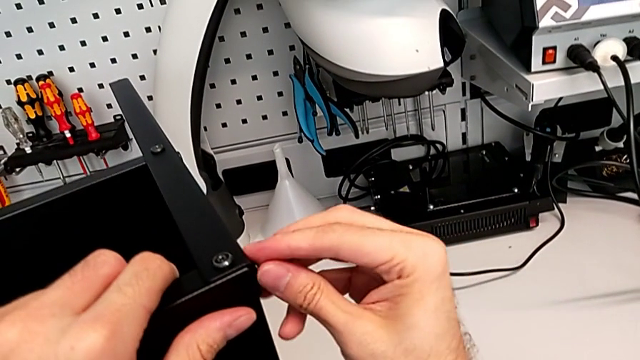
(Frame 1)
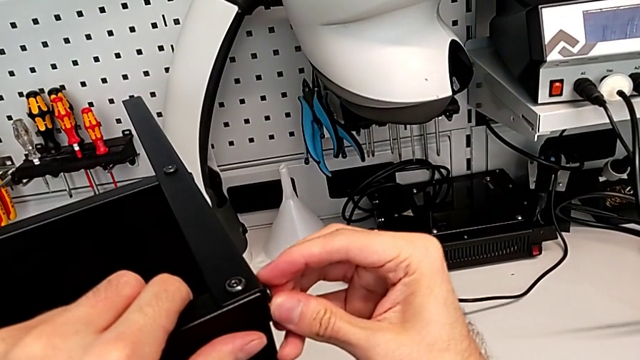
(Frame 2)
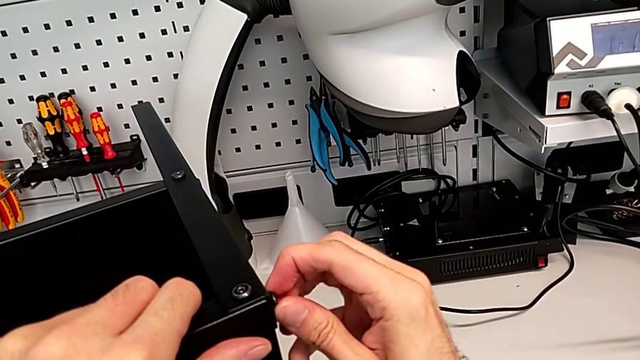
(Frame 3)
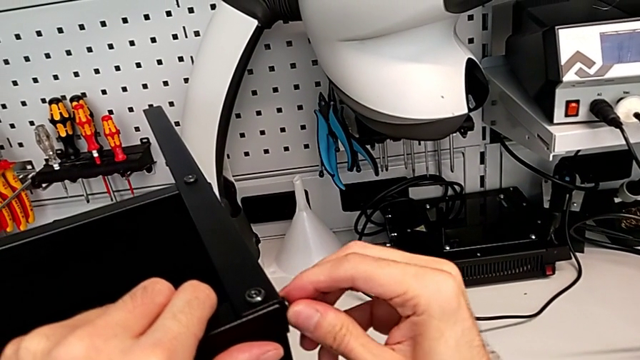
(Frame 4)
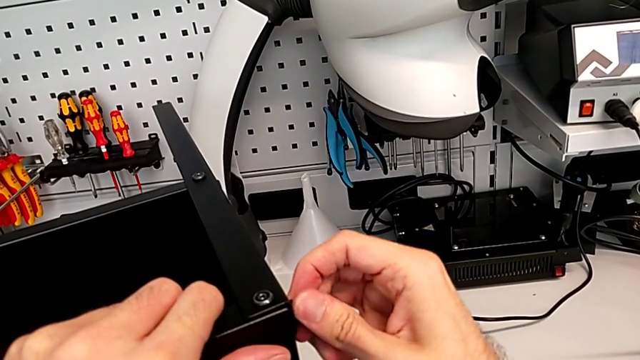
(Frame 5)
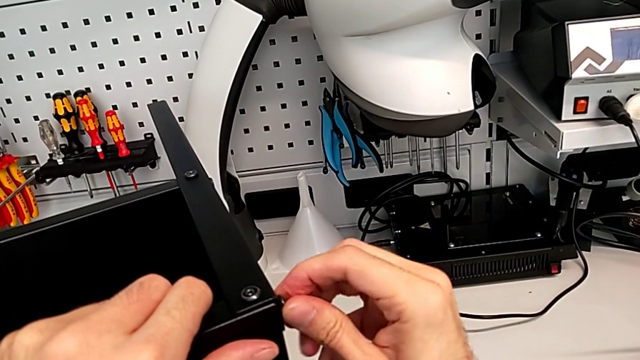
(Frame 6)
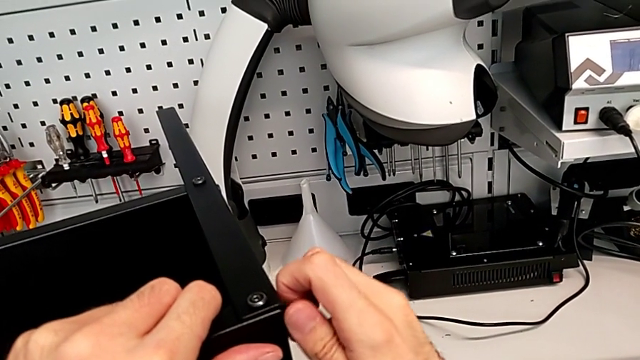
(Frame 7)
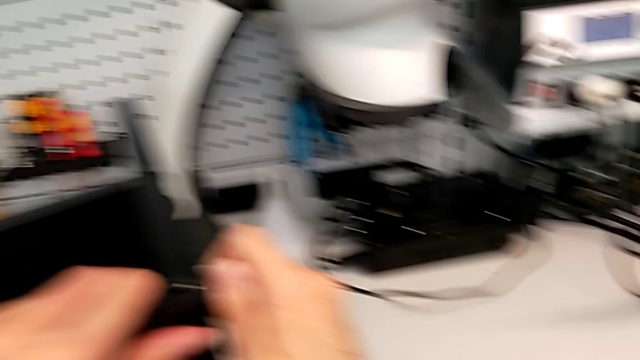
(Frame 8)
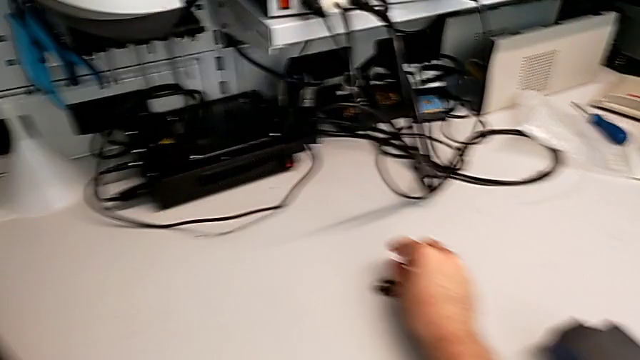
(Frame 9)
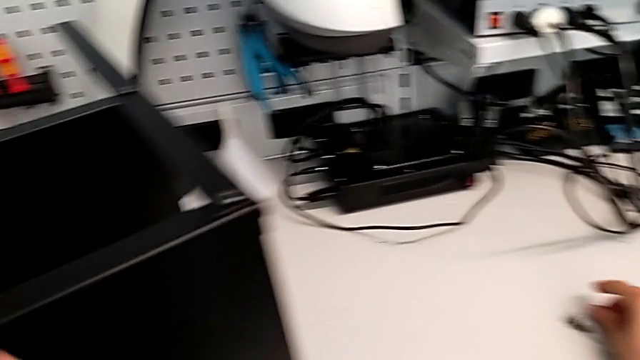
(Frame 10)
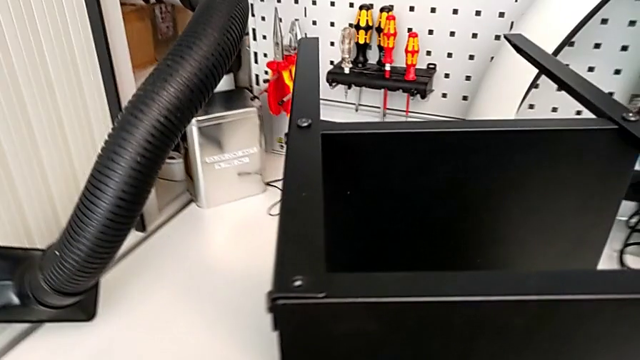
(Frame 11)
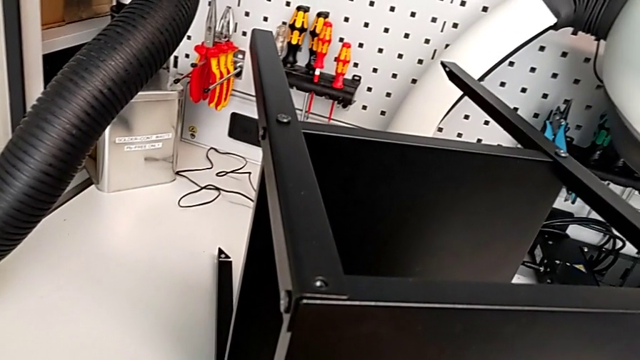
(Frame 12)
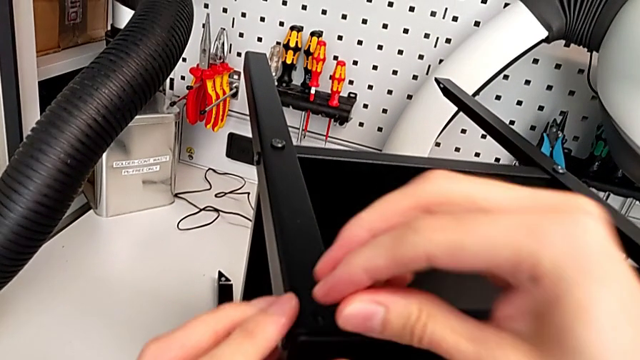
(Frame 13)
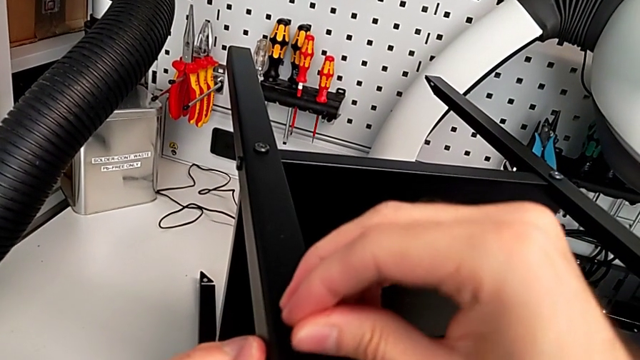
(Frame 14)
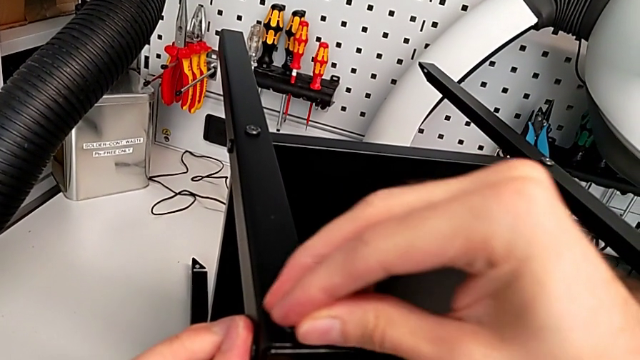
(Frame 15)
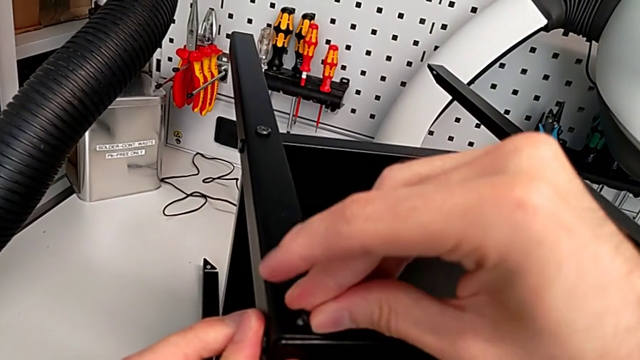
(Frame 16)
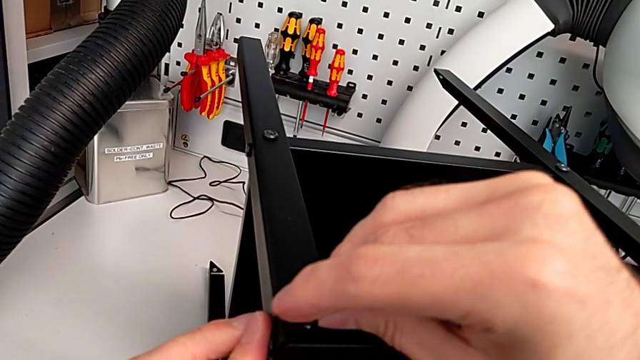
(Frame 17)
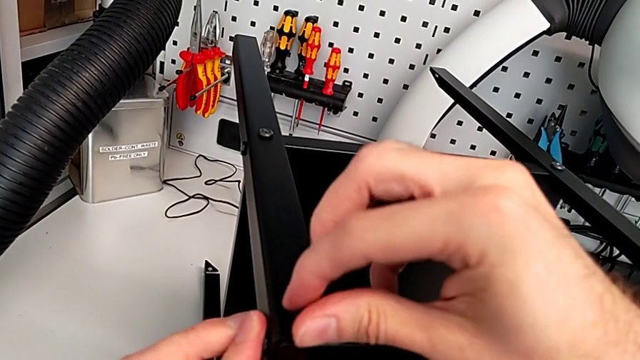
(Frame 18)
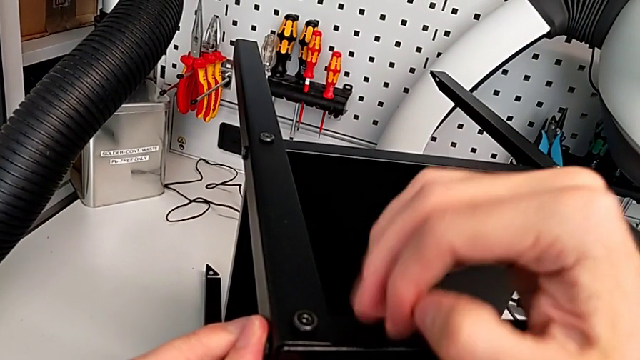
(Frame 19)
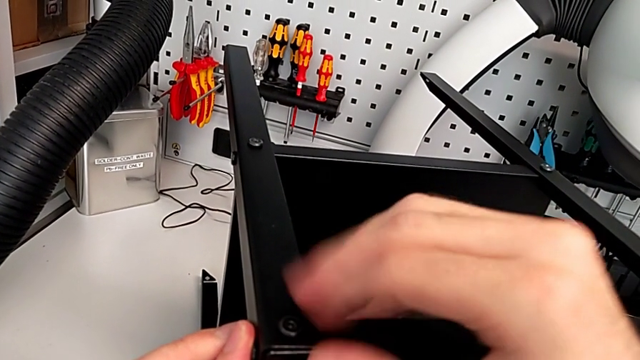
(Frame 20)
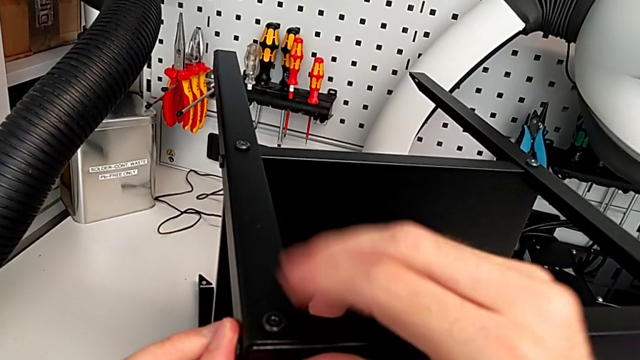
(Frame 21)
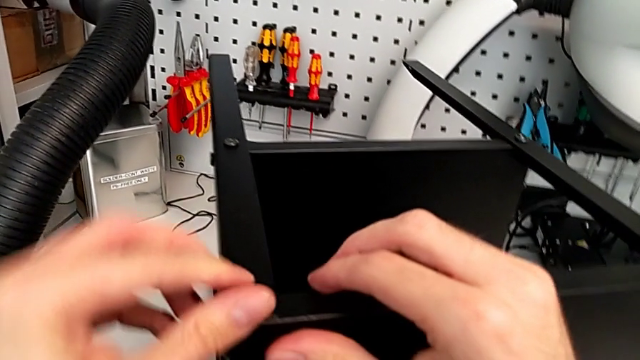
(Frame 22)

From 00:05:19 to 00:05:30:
The camera wearer is screwing the hex socket heads into the leg and the top of the table. They unscrew the hex socket head, disassemble it, place it, insert it and screw it.

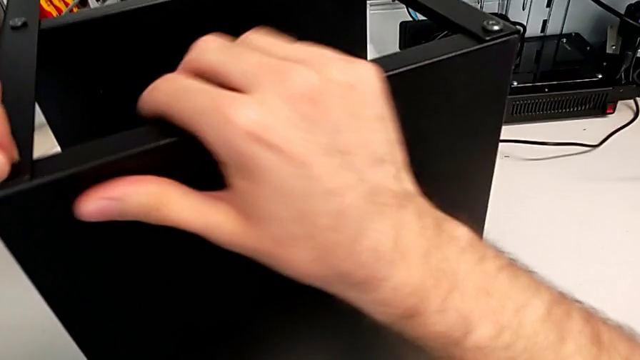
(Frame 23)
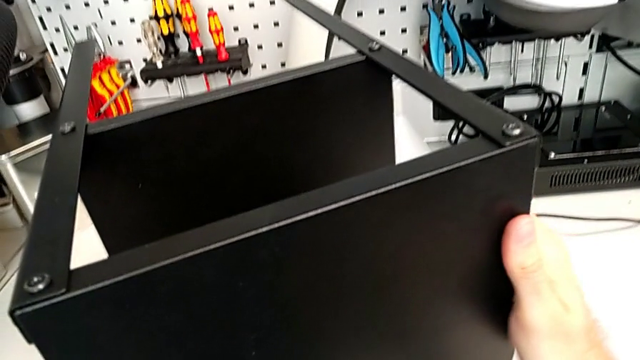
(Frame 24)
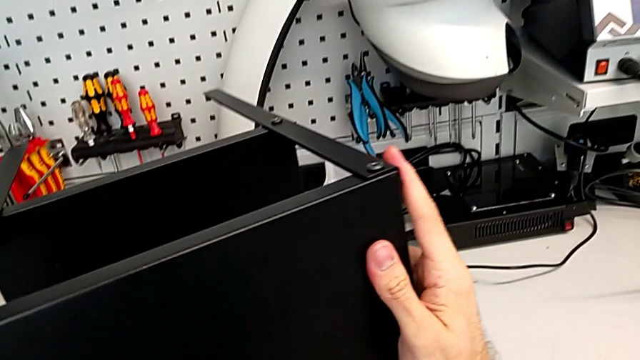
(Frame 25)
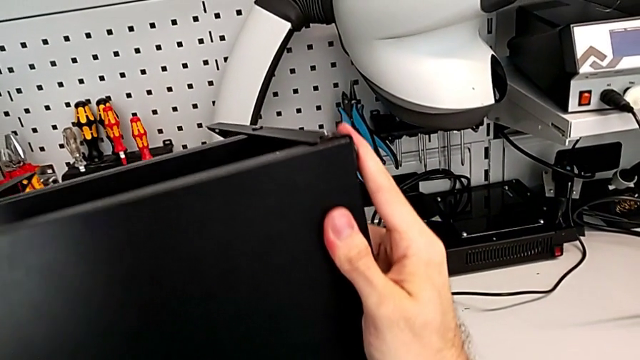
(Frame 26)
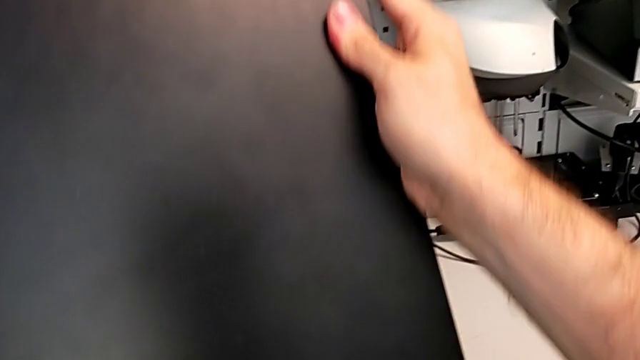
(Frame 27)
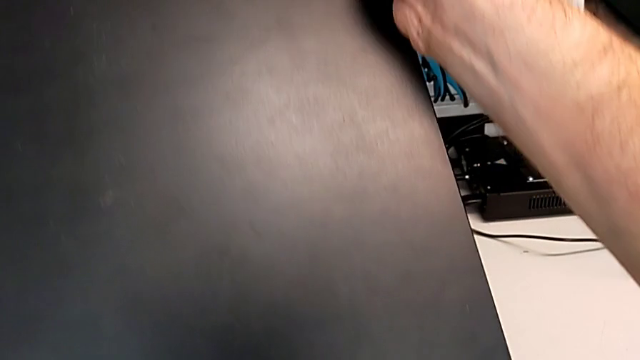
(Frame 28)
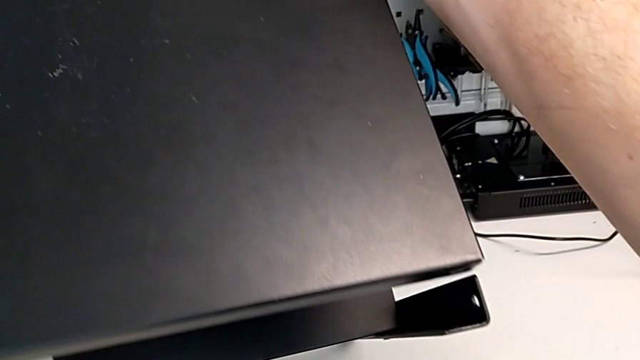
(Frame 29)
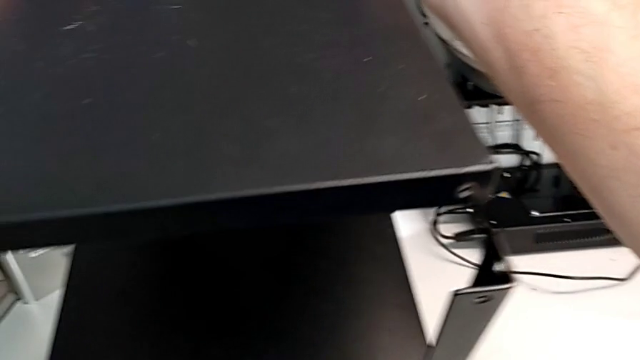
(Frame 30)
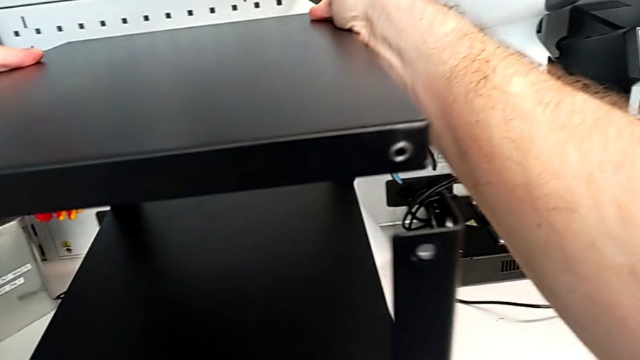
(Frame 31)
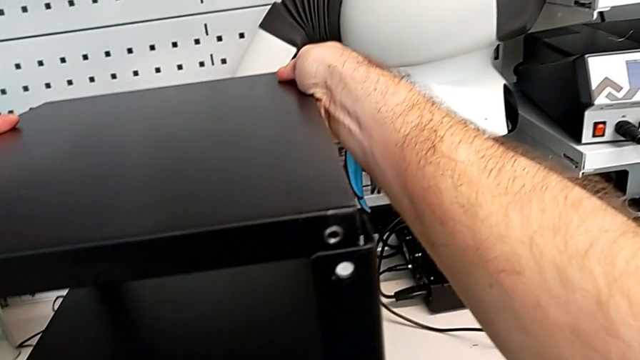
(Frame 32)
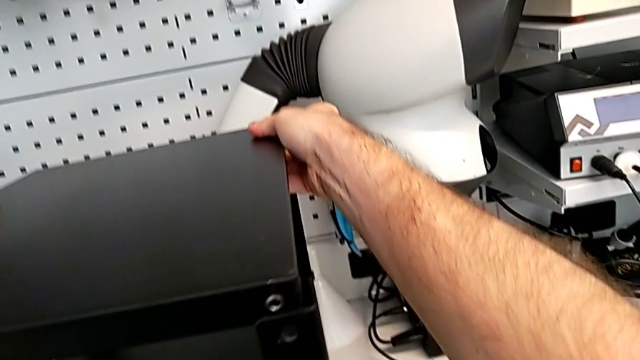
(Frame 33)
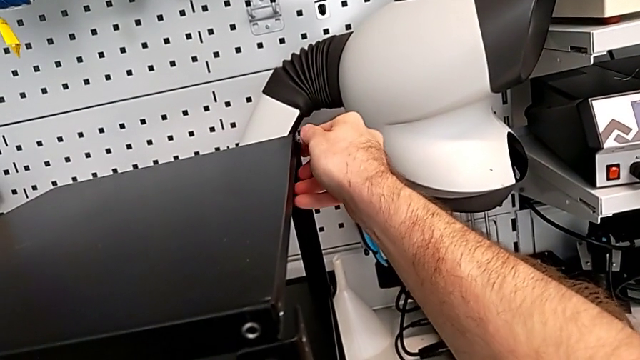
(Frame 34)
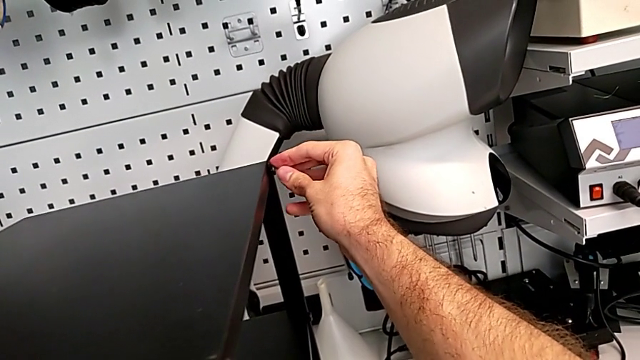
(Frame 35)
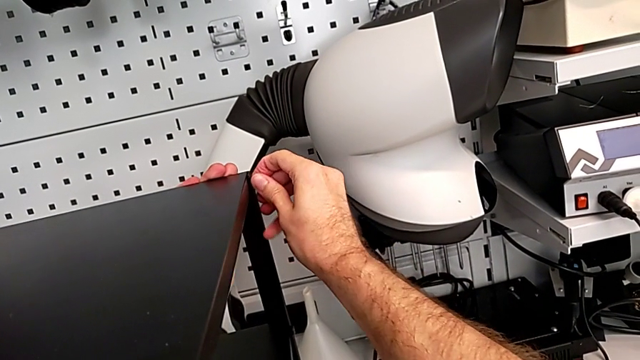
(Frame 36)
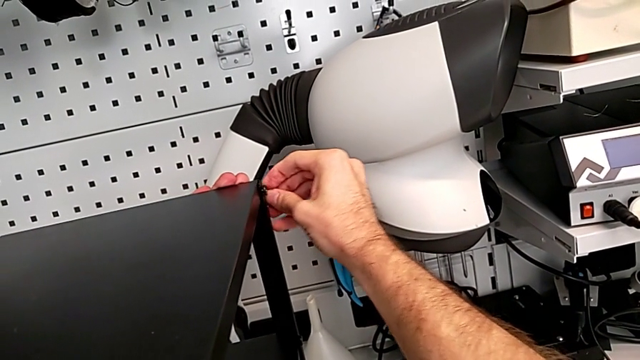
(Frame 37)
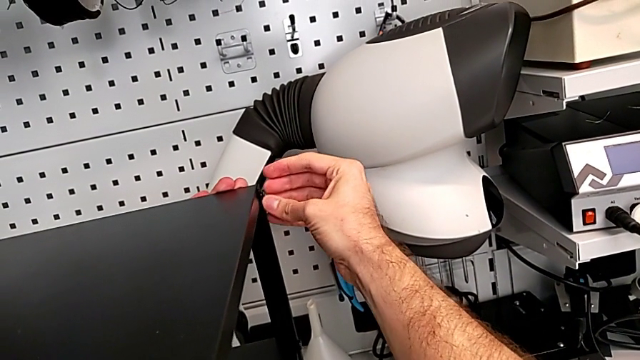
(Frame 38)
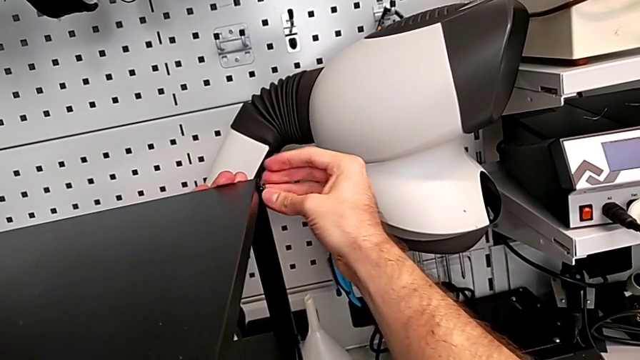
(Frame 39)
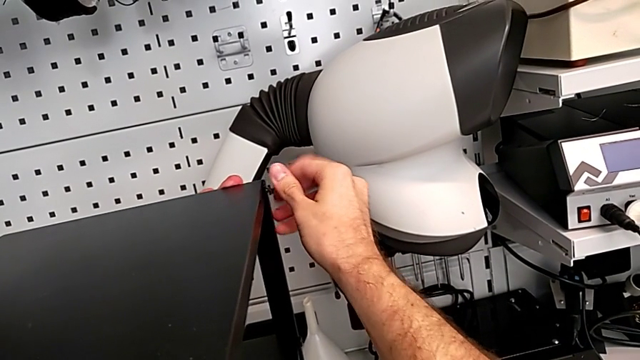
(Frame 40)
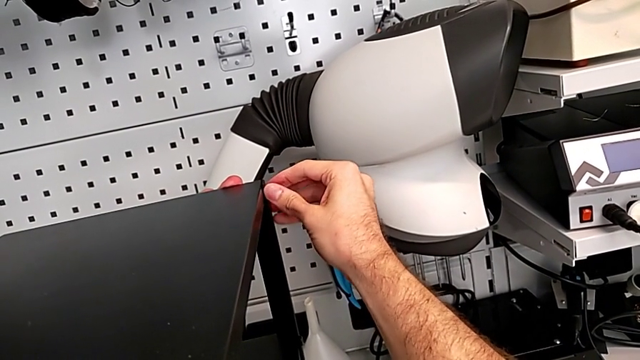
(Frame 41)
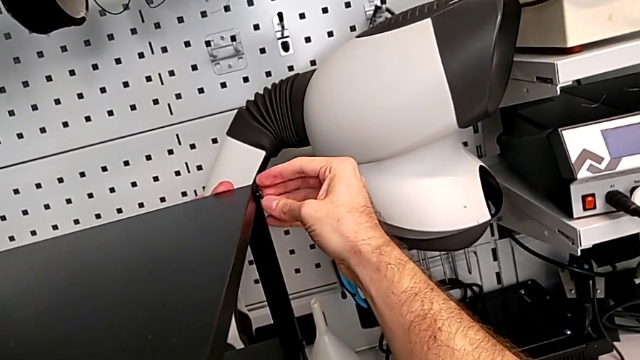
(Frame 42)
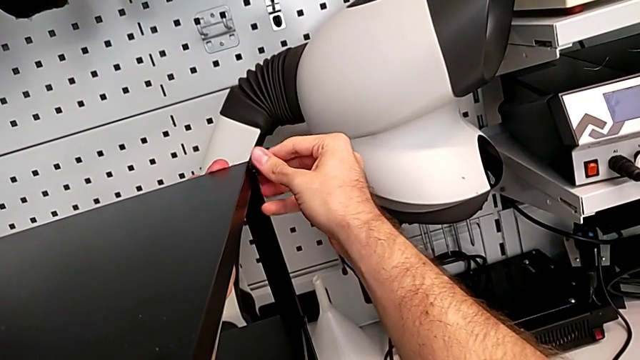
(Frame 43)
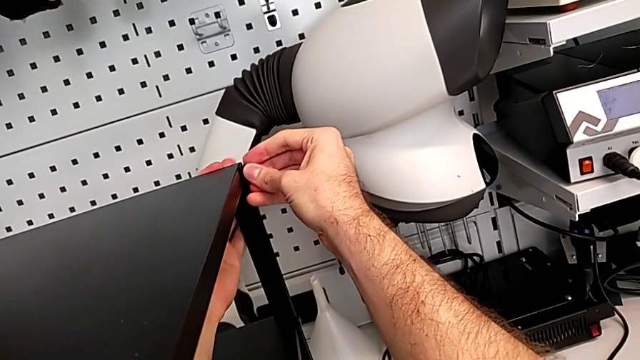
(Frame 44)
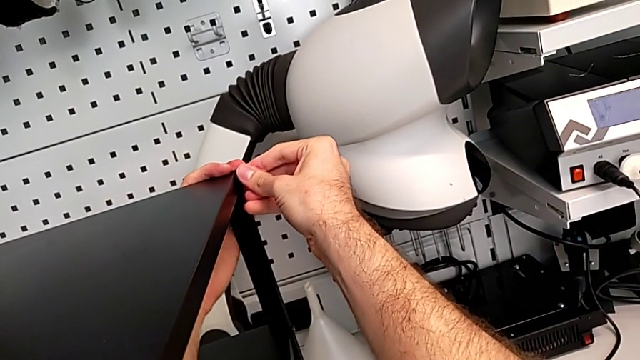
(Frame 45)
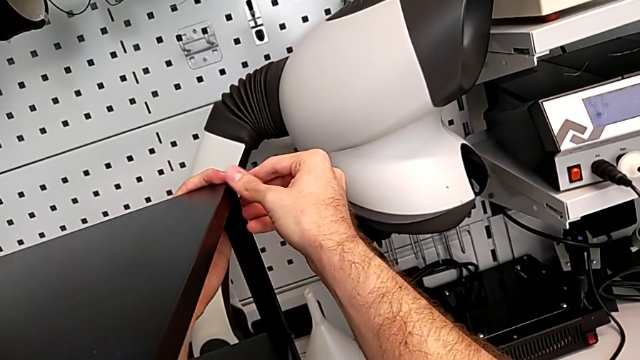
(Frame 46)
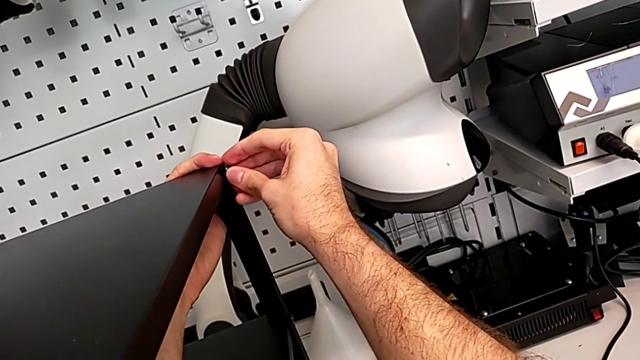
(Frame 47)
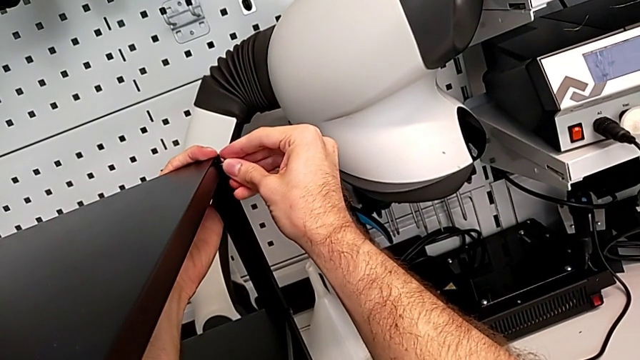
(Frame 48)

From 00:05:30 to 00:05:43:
The camera wearer is screwing the hex socket heads into the leg and the top of the table. They rotate the nightstand and begin to screw the hex socket head.
